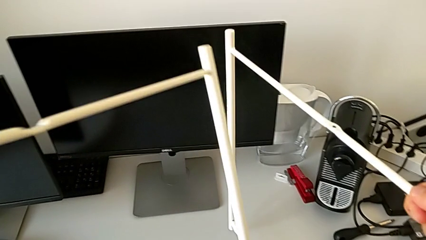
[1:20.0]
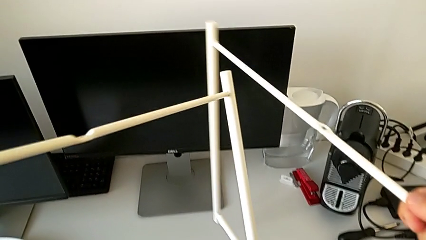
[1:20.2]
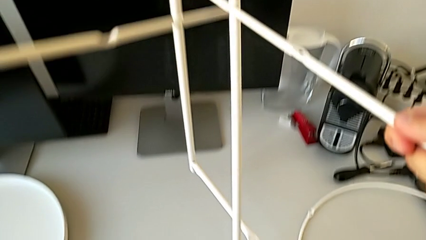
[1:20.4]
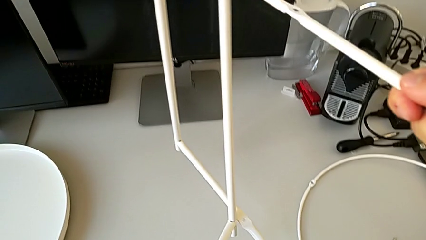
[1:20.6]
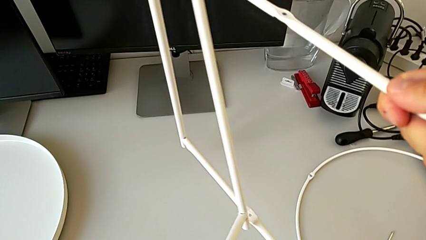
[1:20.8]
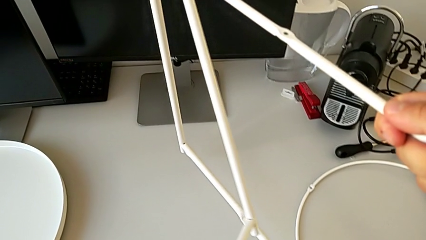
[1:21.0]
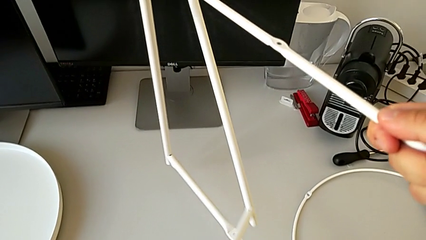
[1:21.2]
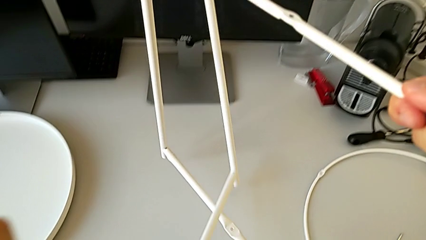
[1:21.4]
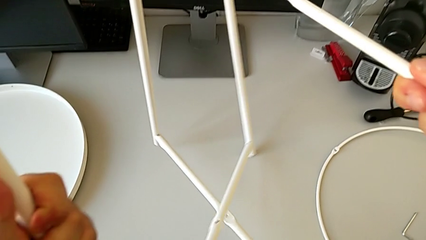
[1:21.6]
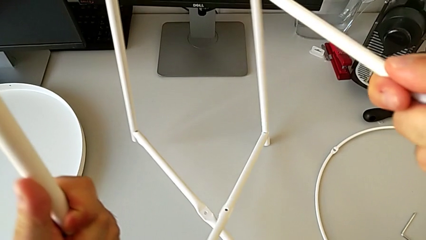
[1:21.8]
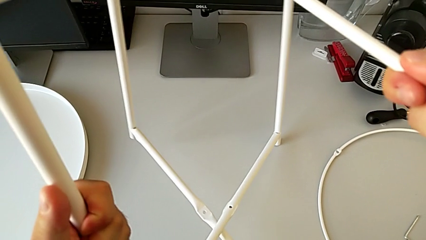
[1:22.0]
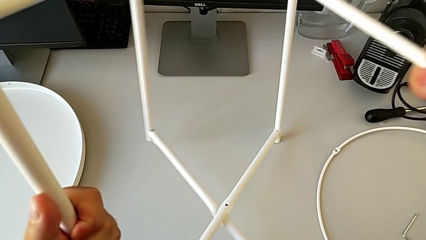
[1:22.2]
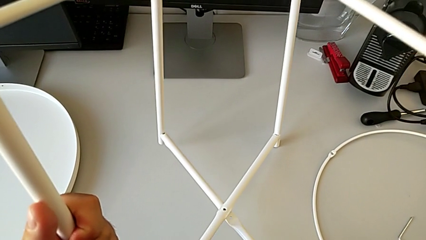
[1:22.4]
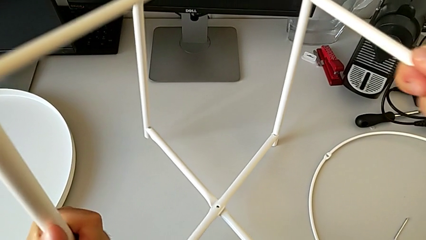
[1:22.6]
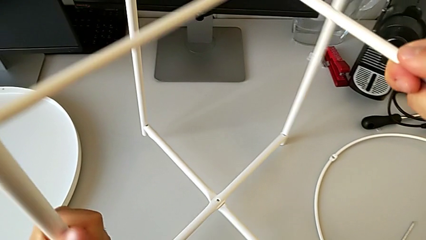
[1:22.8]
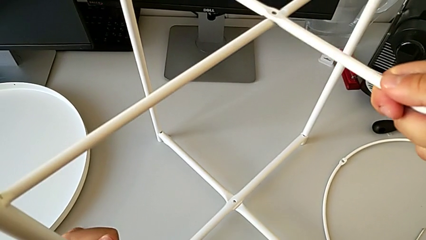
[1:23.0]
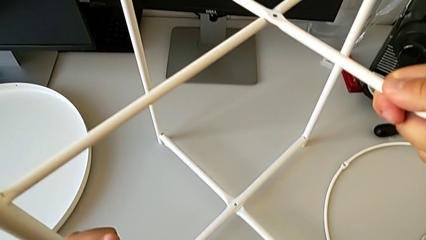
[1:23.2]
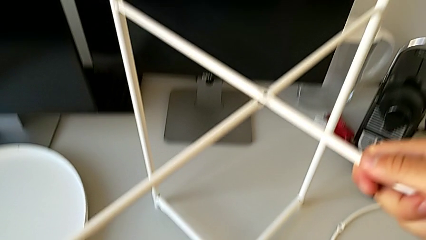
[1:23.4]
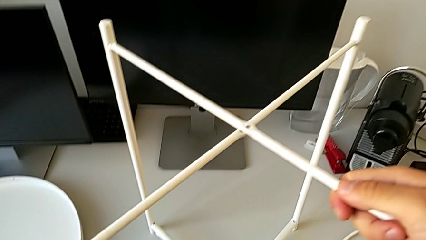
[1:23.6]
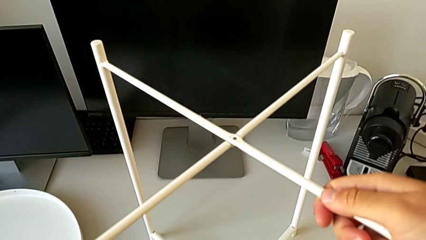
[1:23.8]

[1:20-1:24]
The camera wearer is assembling the legs. They align the leg and place it.

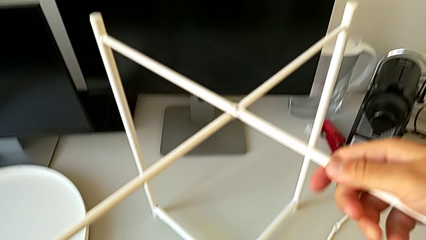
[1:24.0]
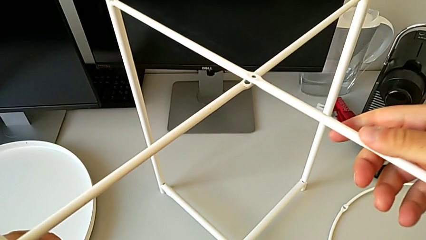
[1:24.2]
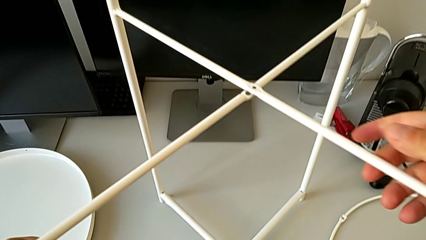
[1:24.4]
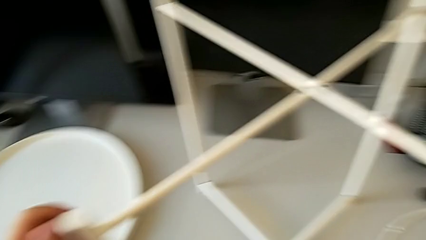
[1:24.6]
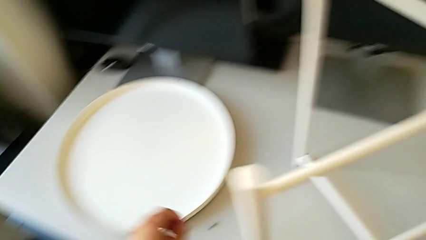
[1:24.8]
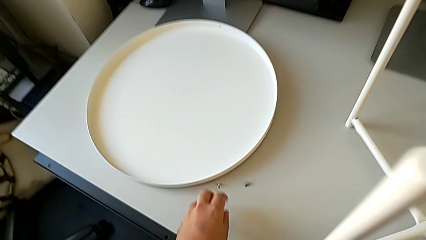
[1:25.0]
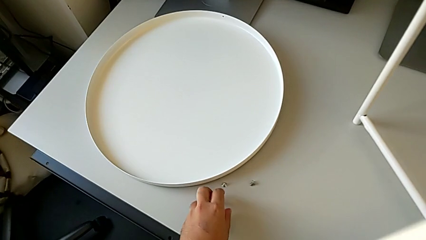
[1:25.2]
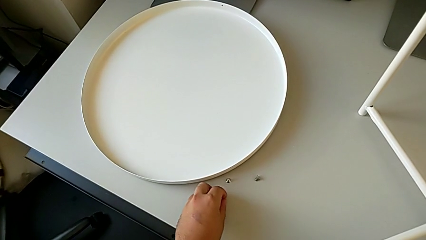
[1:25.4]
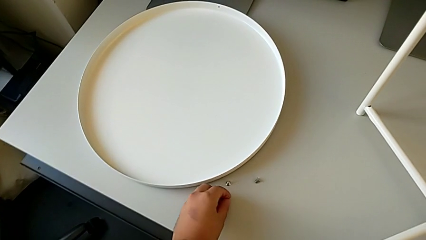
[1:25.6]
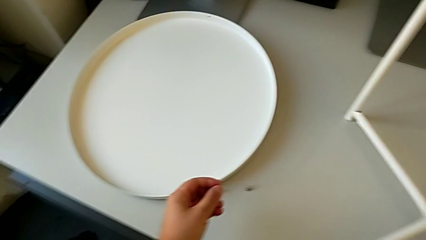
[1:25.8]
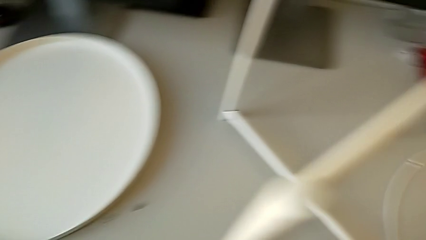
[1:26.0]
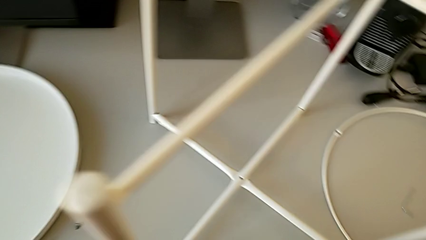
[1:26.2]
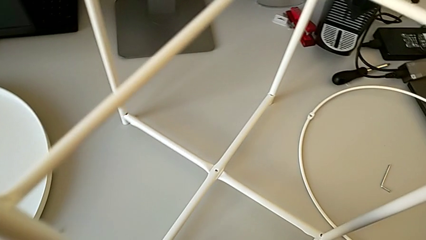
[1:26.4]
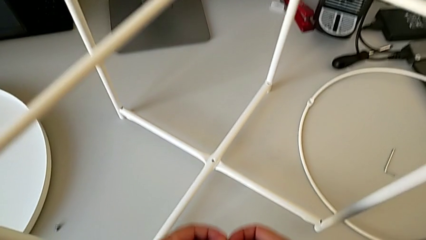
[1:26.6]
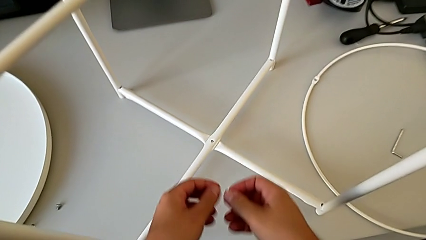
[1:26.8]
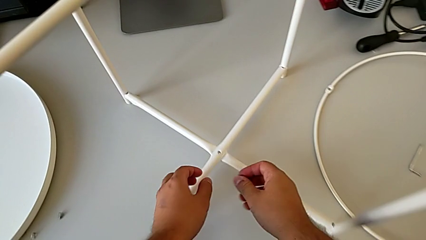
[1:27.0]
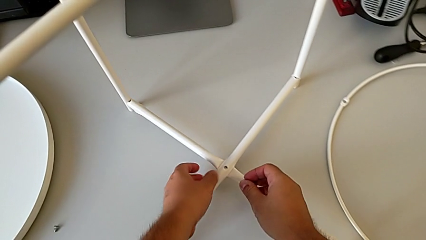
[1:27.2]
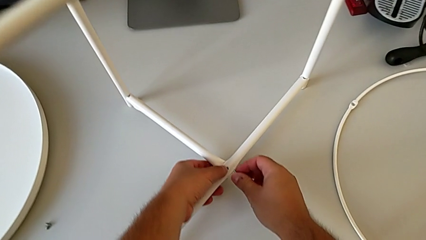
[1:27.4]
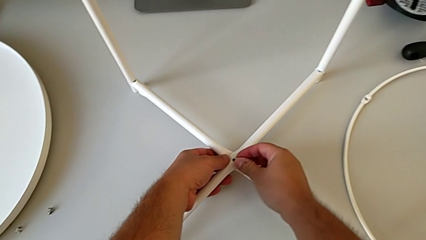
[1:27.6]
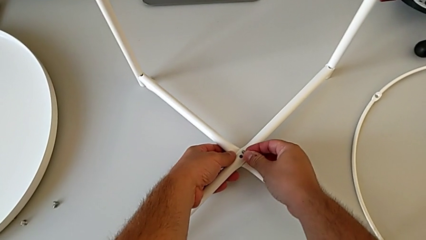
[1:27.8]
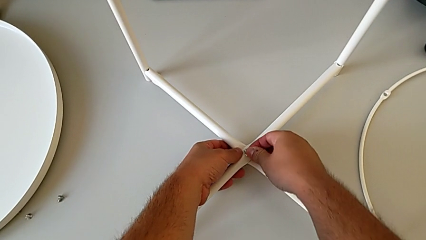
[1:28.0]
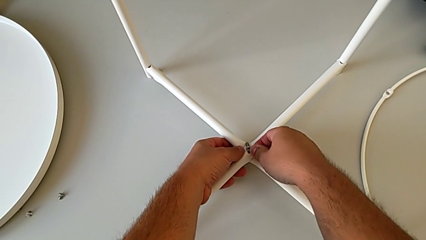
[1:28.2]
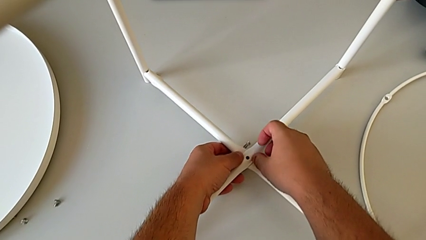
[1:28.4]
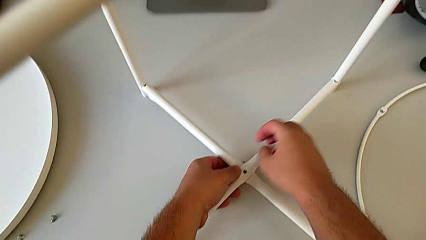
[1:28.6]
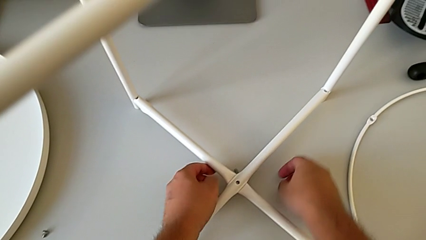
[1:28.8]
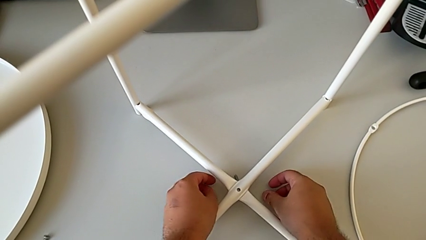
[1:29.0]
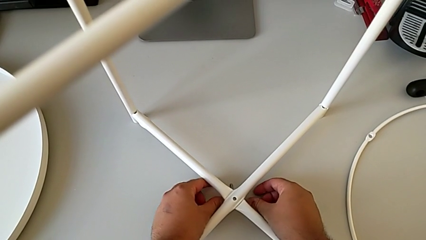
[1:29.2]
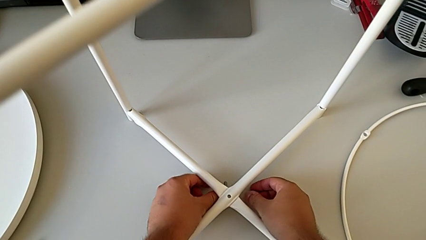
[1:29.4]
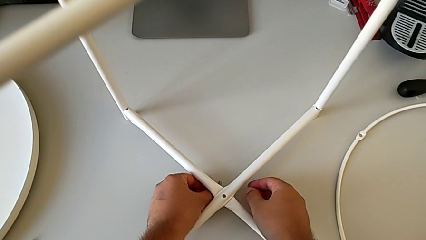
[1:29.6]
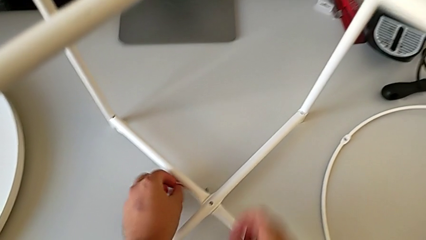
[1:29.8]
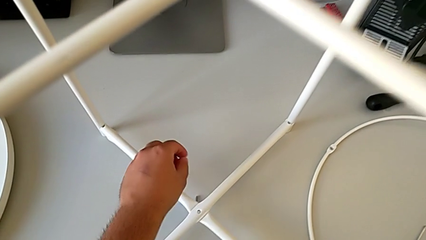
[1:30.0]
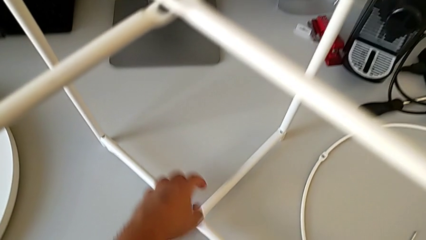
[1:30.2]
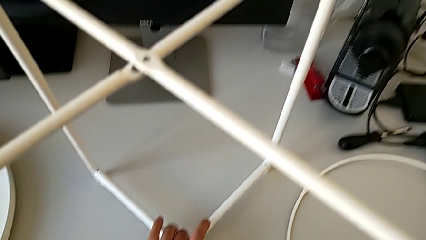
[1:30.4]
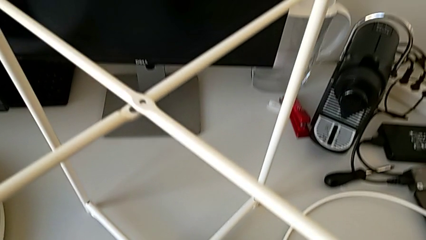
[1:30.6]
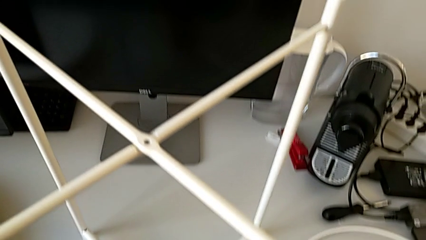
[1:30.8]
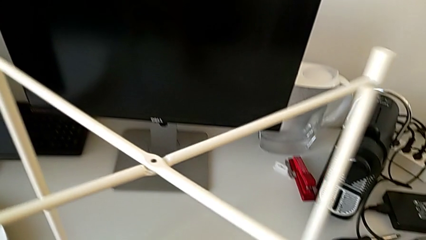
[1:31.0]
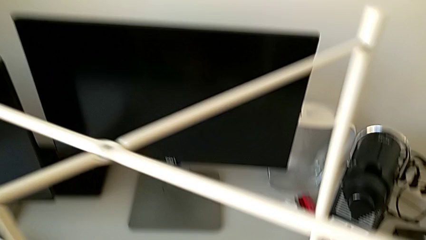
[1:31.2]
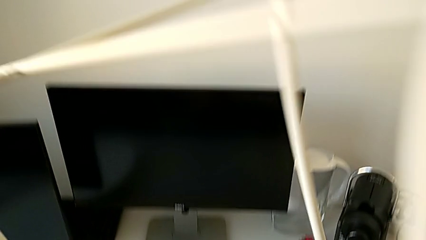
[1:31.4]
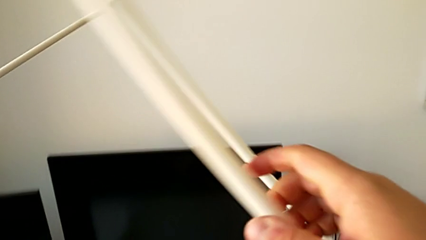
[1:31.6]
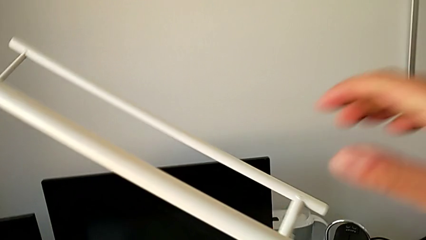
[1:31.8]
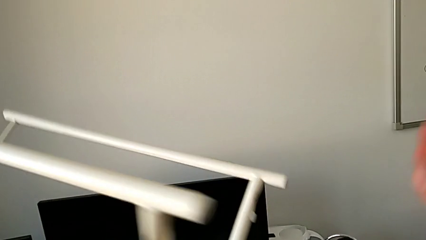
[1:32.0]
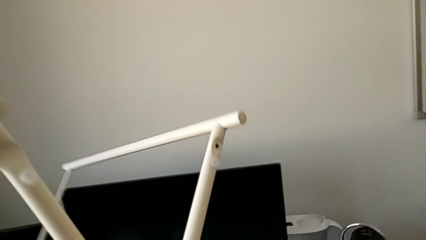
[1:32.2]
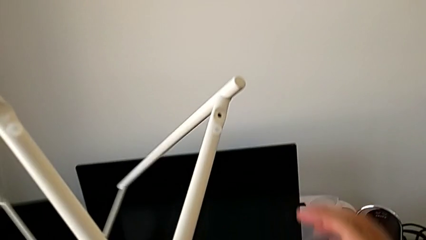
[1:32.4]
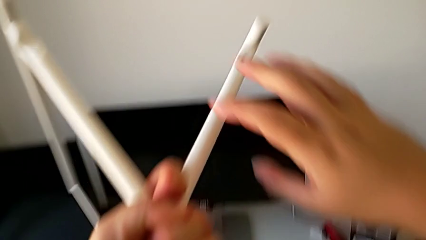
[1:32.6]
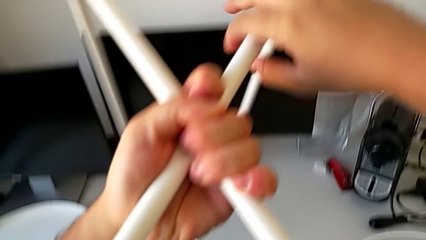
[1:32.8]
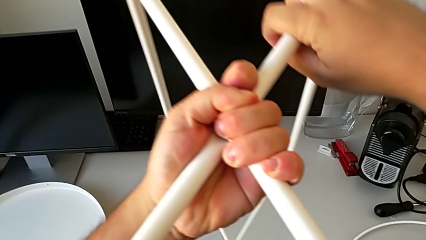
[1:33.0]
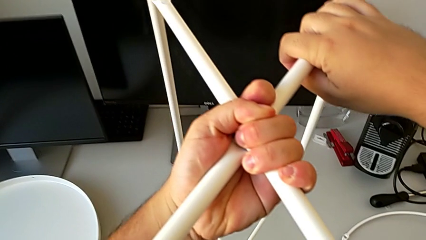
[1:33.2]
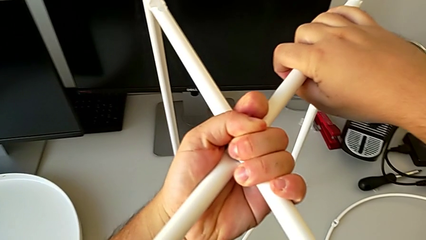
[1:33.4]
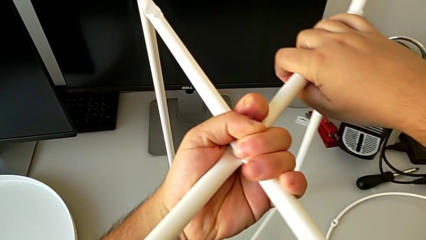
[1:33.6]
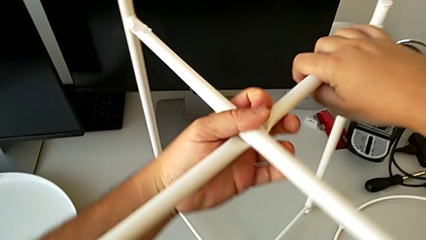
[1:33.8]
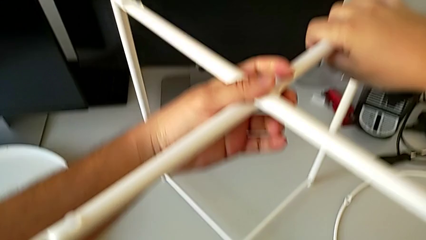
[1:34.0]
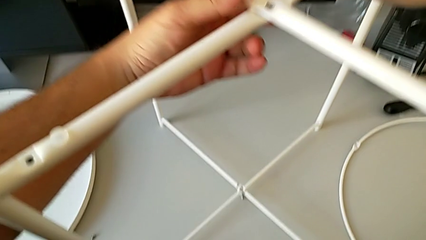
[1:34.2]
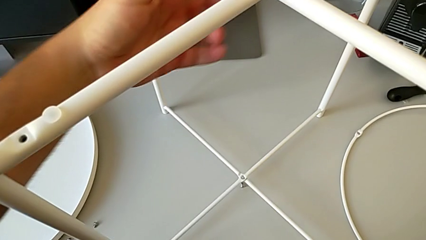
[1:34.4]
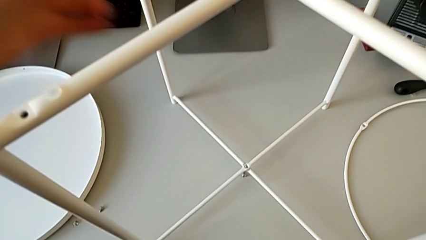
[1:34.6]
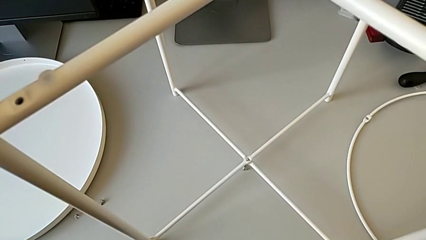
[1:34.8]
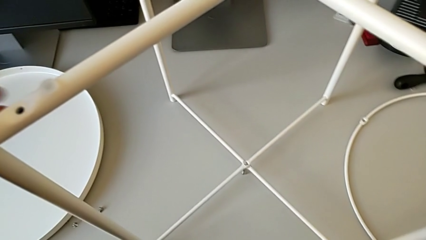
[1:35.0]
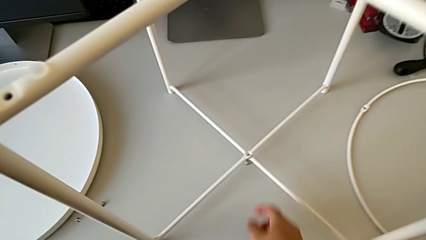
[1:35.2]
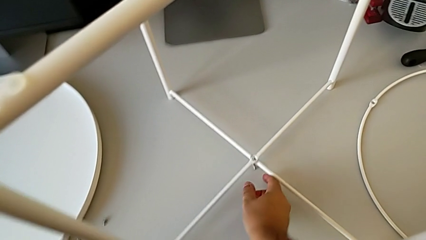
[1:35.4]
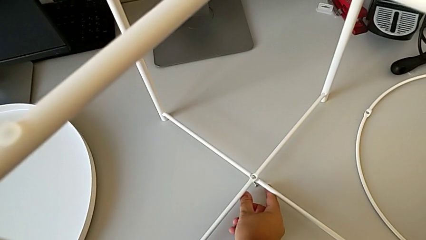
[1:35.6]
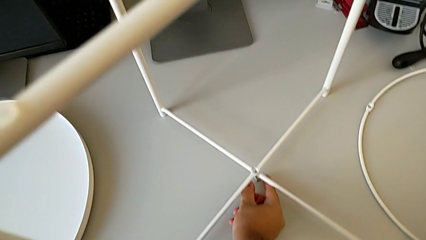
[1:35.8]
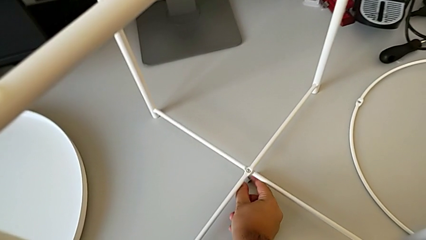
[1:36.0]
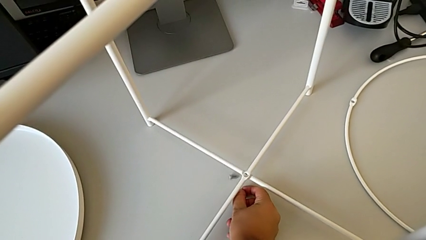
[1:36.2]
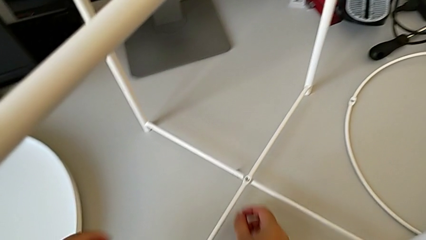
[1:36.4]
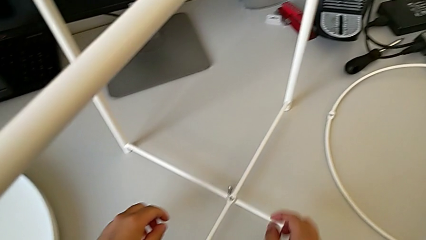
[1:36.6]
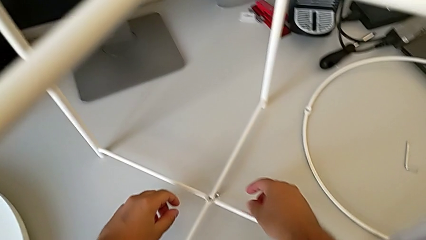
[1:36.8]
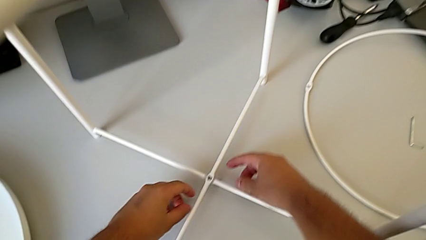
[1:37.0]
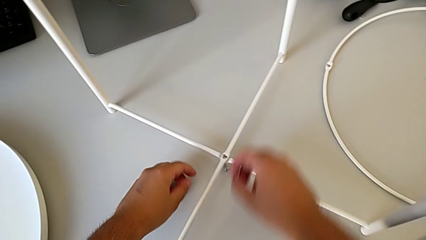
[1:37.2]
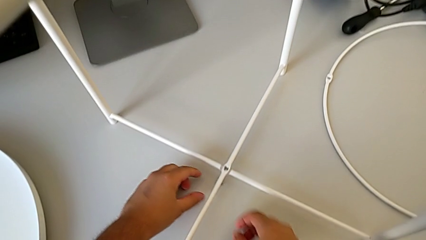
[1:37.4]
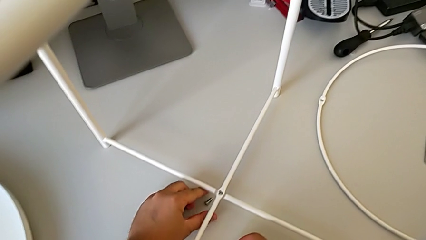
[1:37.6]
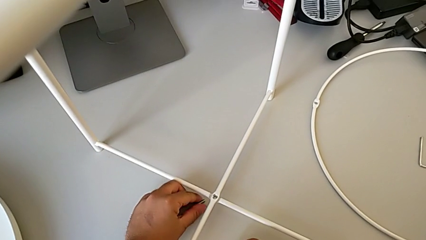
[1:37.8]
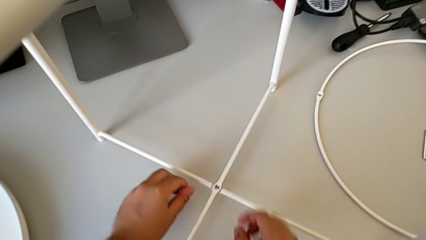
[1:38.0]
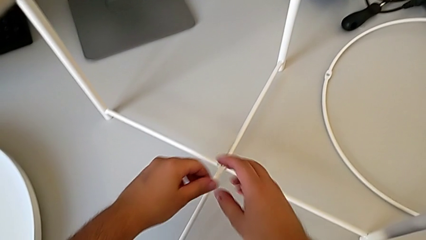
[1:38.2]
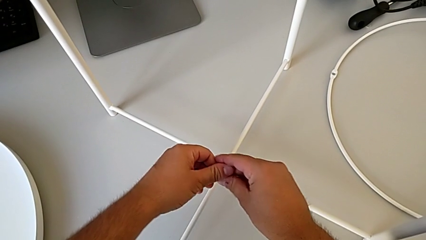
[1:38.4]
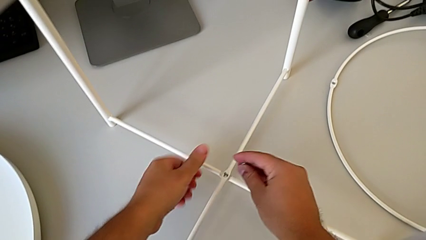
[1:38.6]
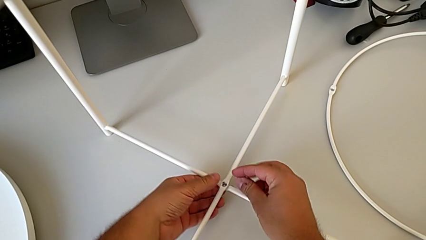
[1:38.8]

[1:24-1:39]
The camera wearer is screwing the bottom hex socket head of the legs. They grab the hex socket head twice, wrongly insert it and drop it, grab the leg, rotate it, place it, slide the hex socket head and grab it.
